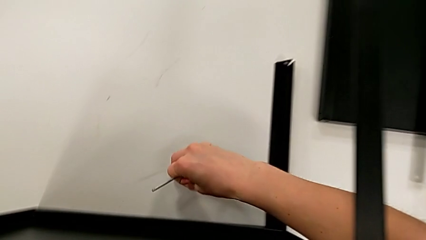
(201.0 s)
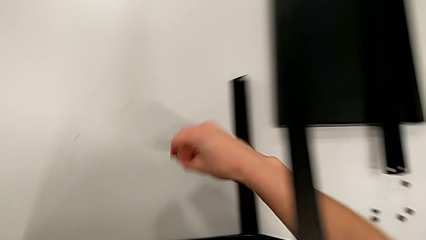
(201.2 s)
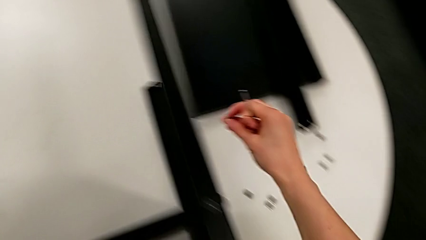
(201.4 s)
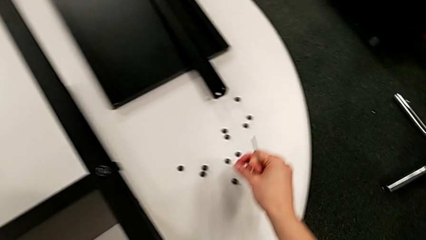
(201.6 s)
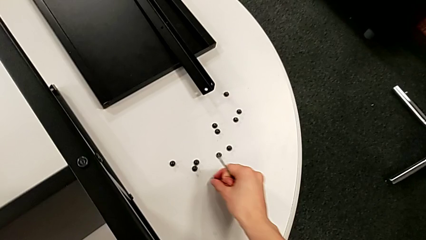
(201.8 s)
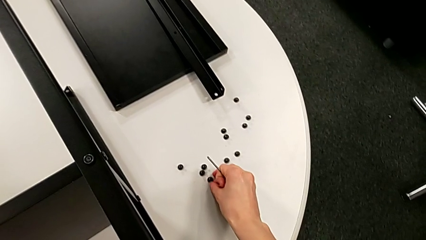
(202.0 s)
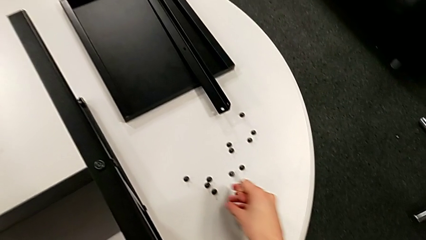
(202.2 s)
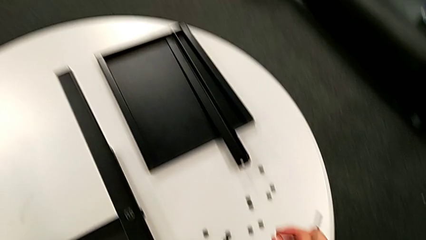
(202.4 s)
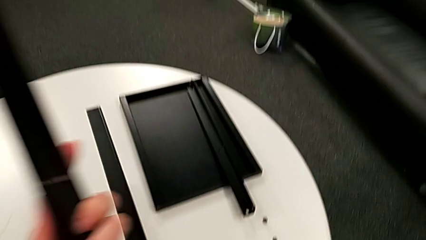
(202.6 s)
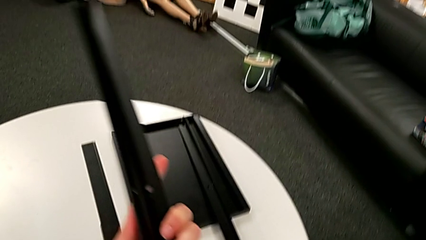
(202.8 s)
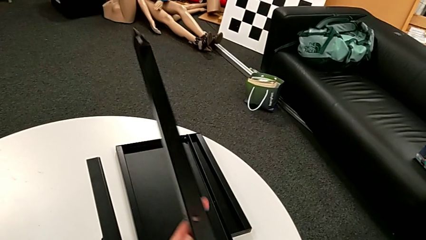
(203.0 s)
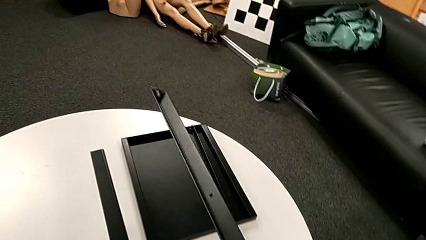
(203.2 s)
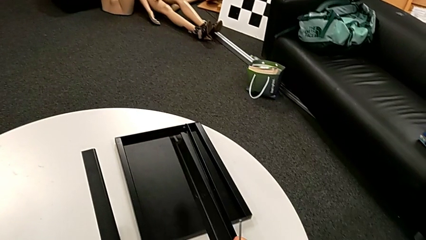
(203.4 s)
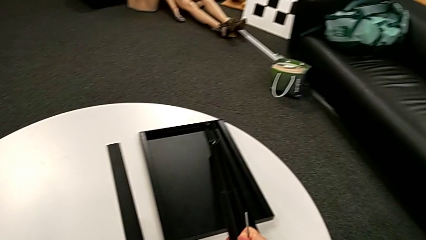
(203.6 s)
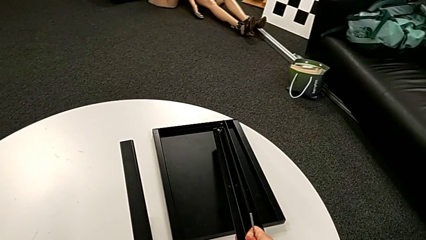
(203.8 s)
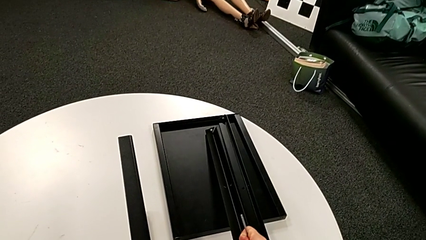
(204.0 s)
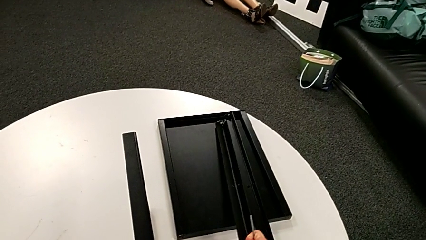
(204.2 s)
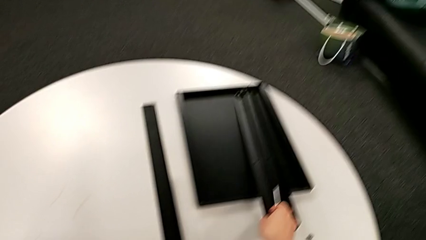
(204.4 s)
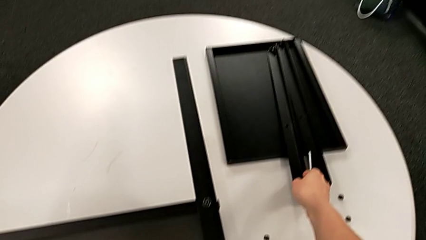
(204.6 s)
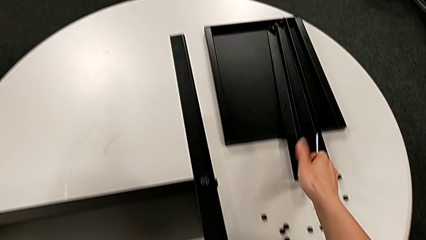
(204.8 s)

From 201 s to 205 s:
The camera wearer is disassembling the second leg of the table. They place the hex socket head and place the second leg.

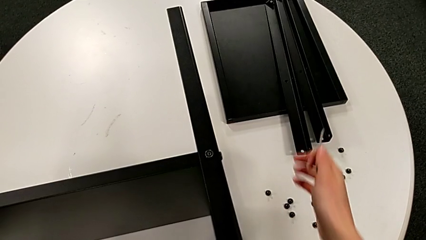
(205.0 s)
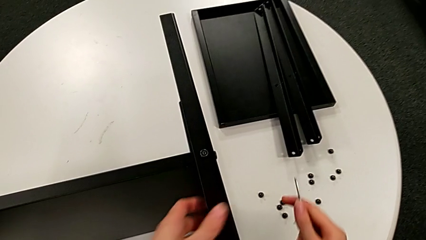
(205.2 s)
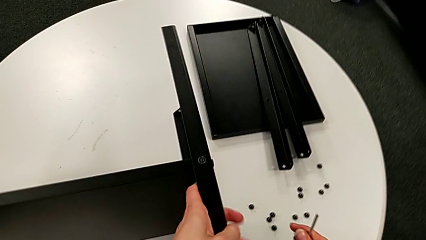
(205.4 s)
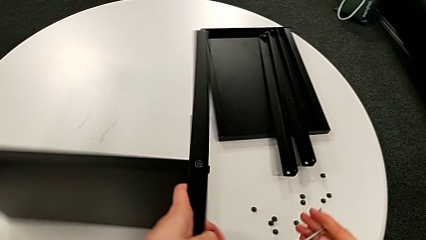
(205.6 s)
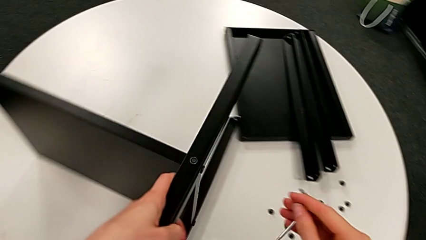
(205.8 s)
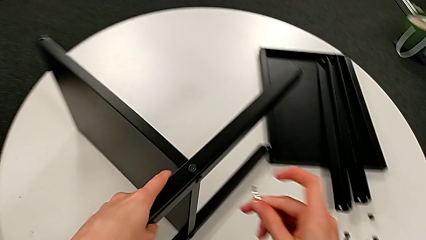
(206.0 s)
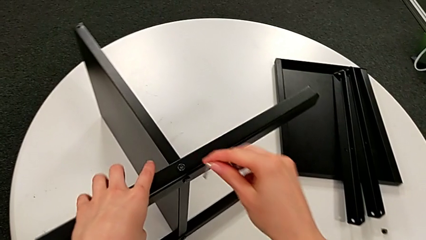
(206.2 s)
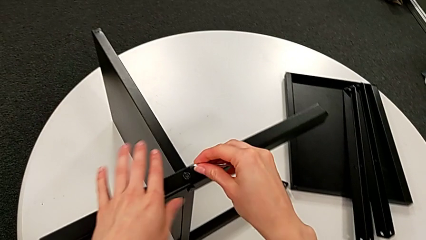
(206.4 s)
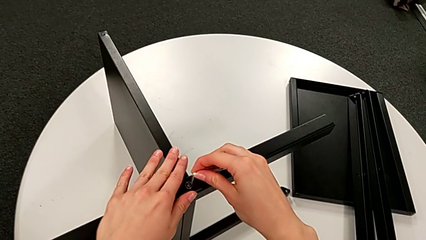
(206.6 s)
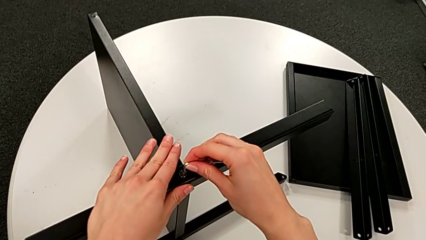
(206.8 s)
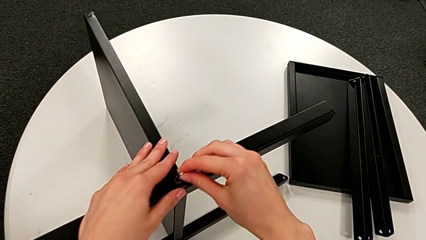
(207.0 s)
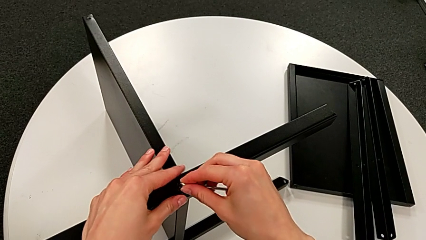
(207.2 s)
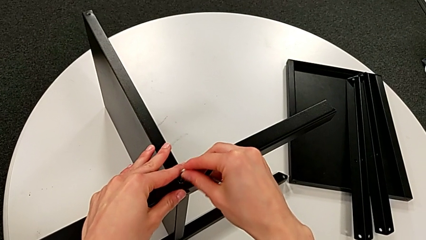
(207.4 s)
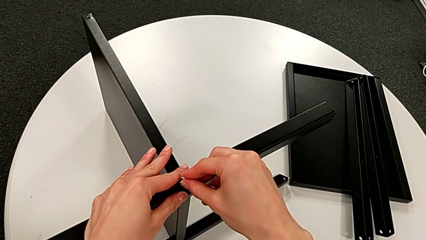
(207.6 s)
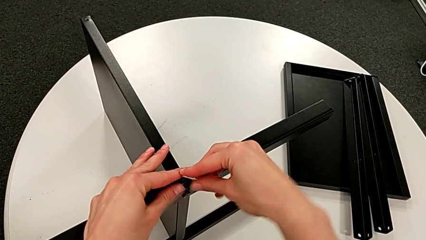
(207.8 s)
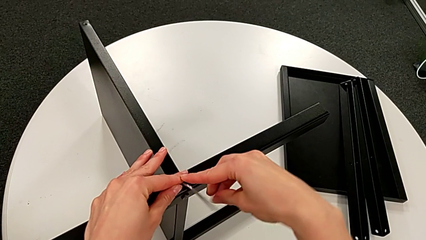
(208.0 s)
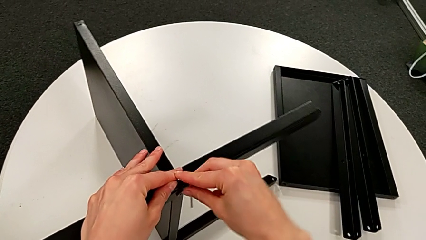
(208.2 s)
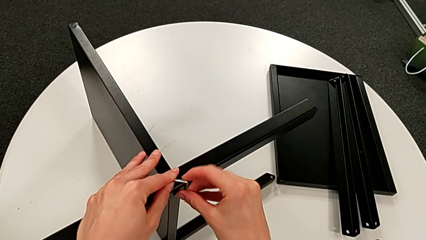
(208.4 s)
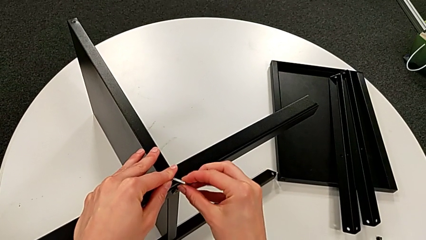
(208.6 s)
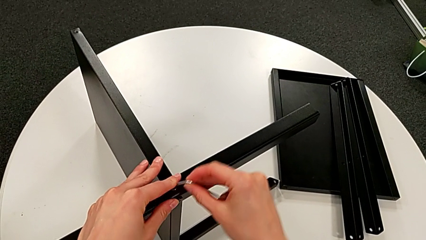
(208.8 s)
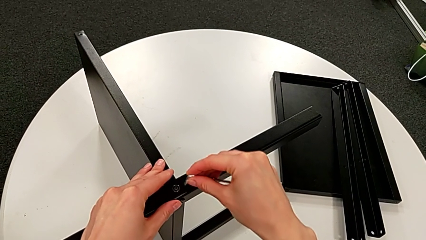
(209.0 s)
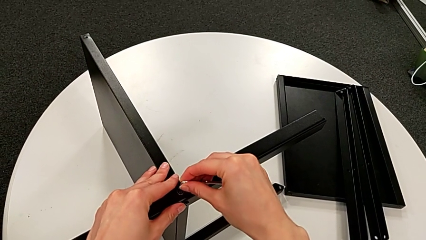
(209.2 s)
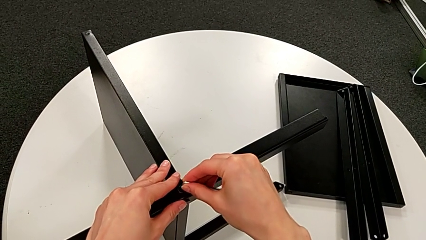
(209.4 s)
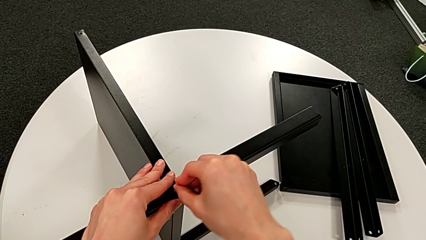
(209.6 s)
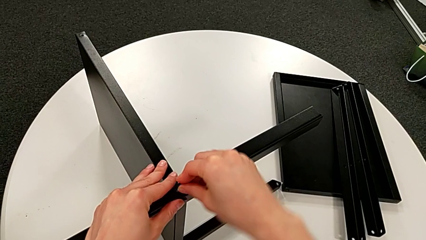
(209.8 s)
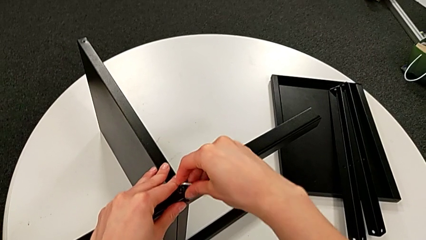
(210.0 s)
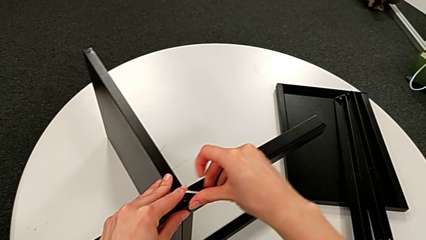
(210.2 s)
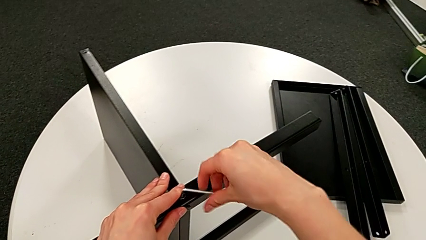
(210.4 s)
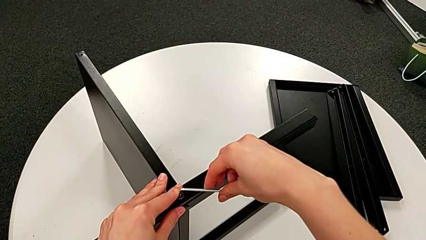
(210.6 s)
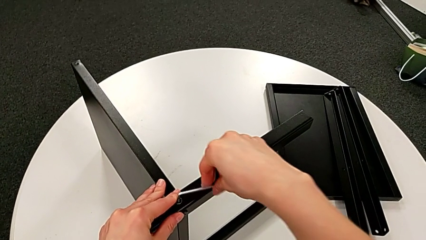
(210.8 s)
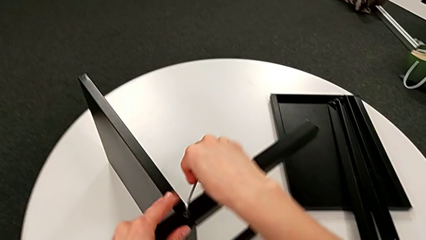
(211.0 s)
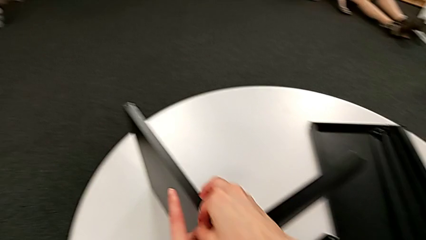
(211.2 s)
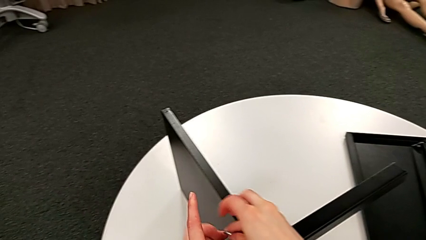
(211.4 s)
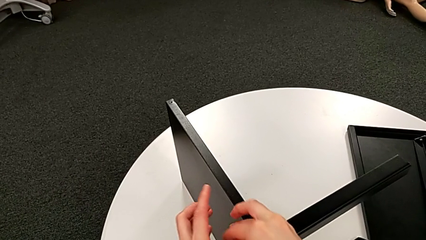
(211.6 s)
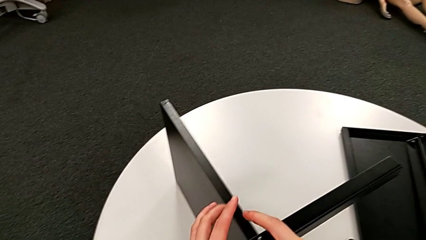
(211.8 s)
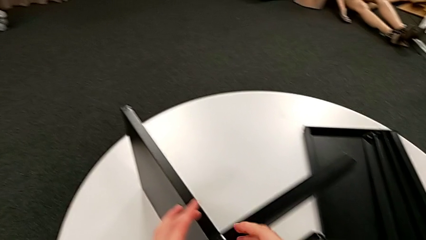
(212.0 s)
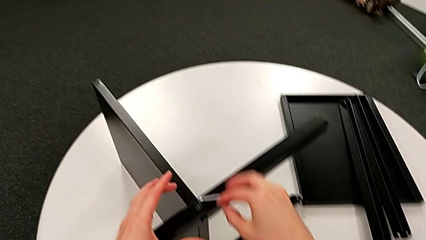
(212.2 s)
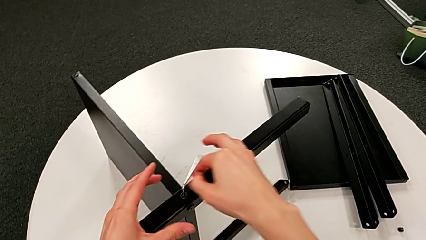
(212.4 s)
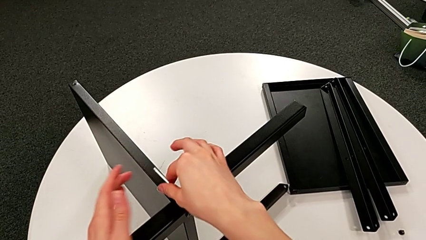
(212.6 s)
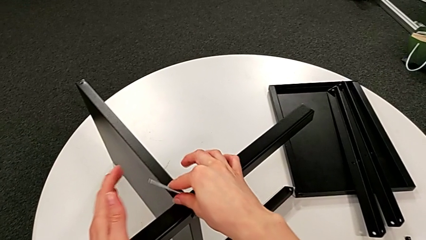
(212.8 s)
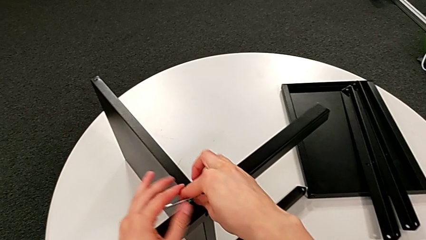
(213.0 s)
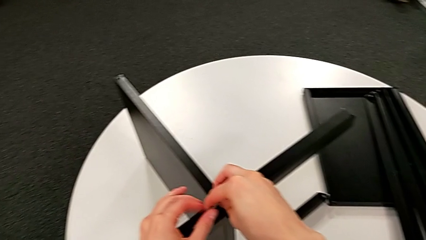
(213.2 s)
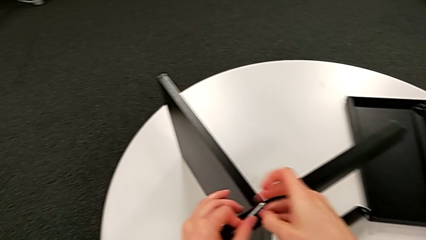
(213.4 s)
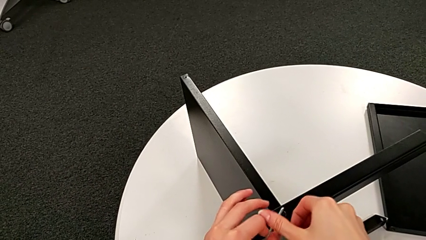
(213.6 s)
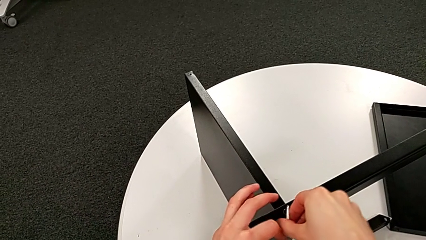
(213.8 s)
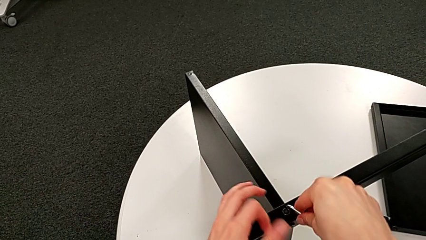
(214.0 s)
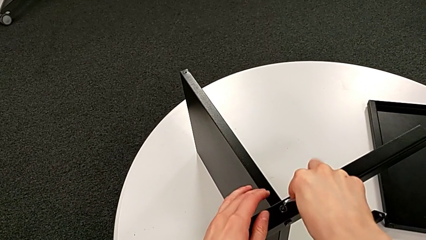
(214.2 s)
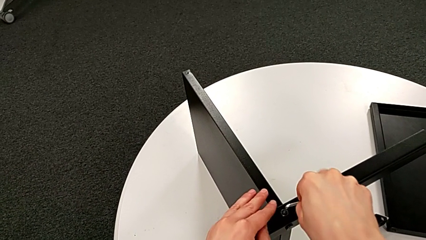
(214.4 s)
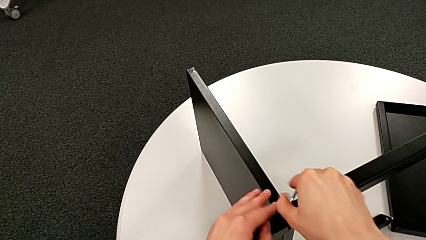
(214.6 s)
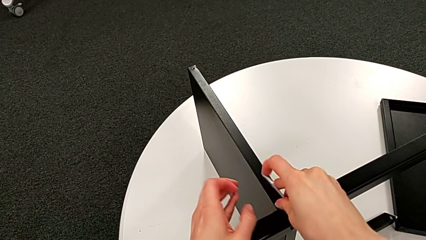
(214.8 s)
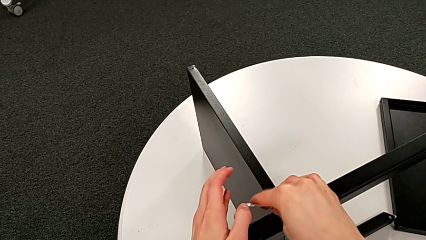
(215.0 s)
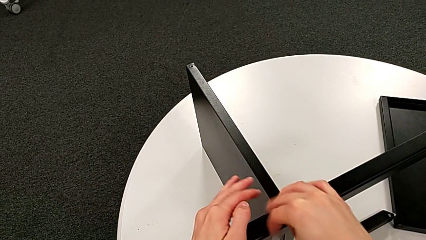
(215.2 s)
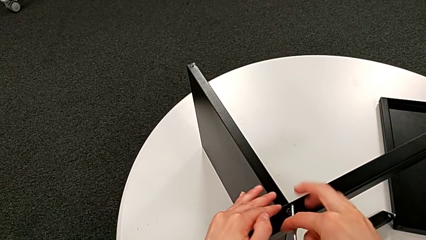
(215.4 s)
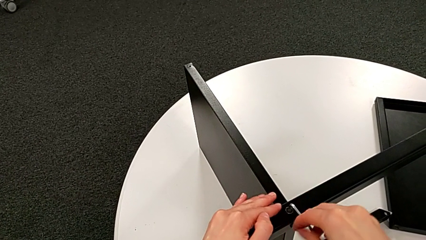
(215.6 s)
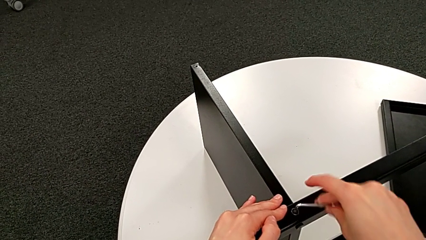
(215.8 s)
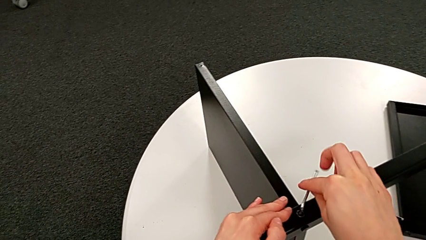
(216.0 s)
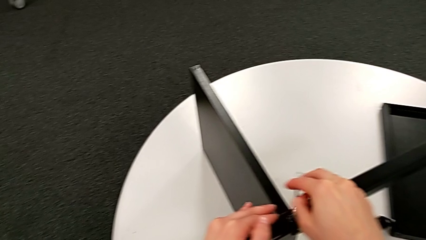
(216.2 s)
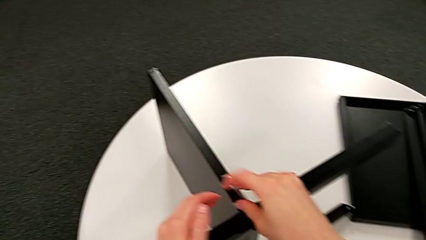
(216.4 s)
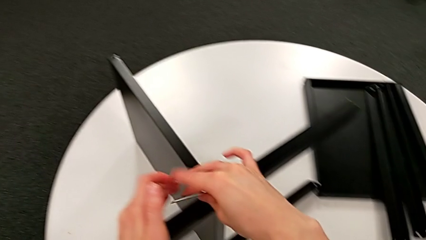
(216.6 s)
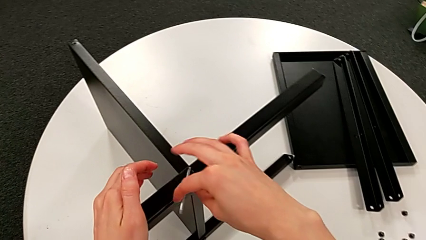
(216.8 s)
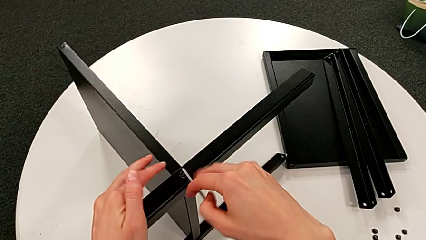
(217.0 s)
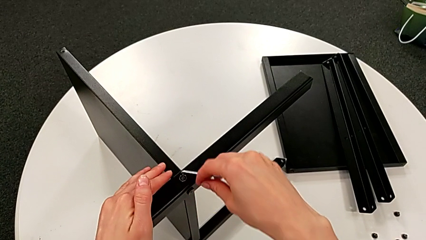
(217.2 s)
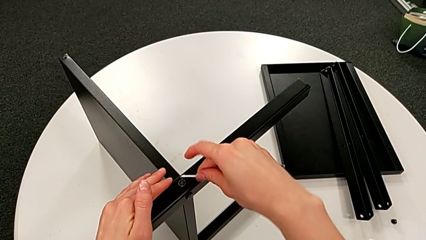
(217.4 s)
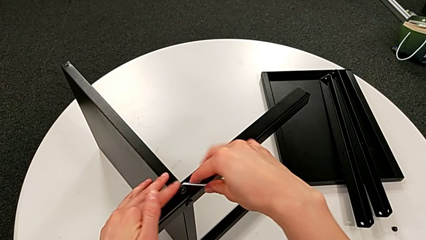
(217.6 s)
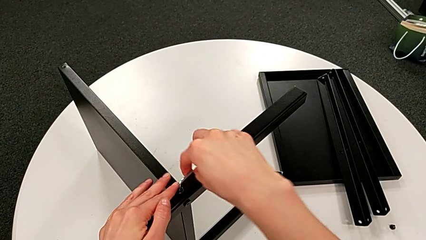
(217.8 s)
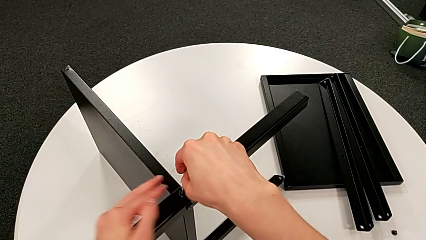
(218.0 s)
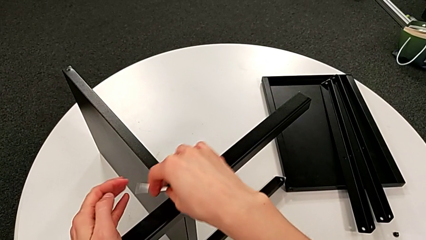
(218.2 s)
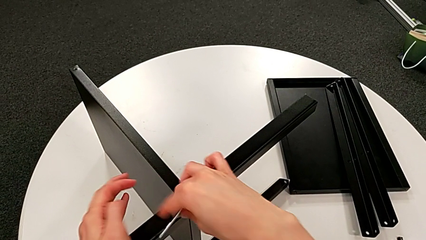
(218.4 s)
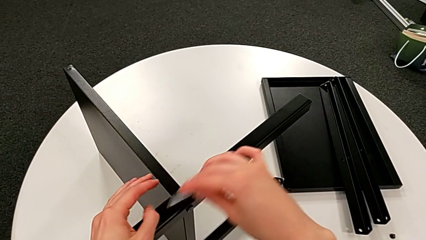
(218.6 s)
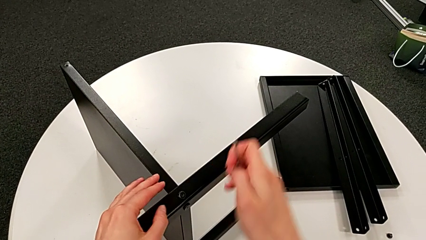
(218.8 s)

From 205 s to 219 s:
The camera wearer is disassembling the third leg of the table. They rotate the nightstand, insert the Allen wrench, unscrew the hex socket head and withdraw the Allen wrench.
